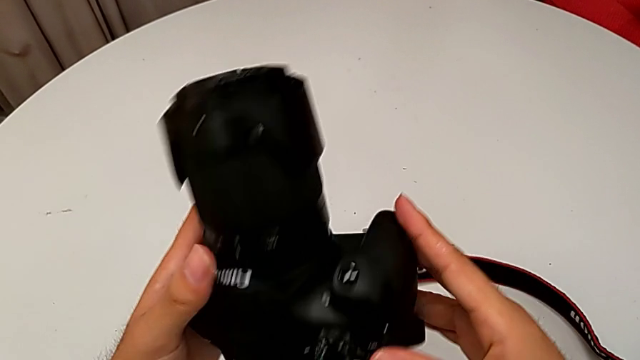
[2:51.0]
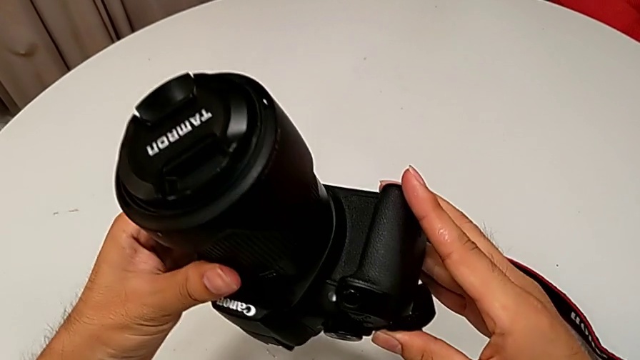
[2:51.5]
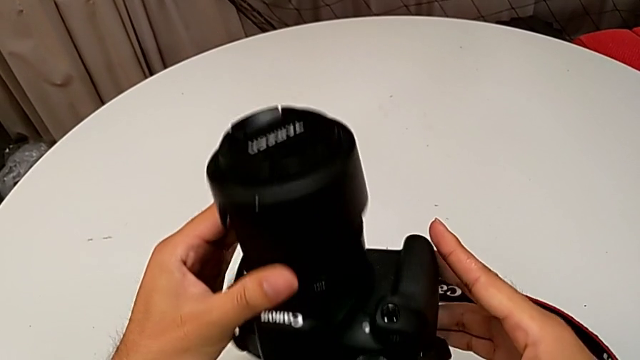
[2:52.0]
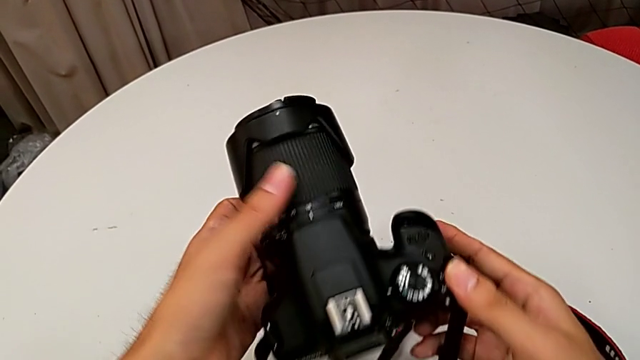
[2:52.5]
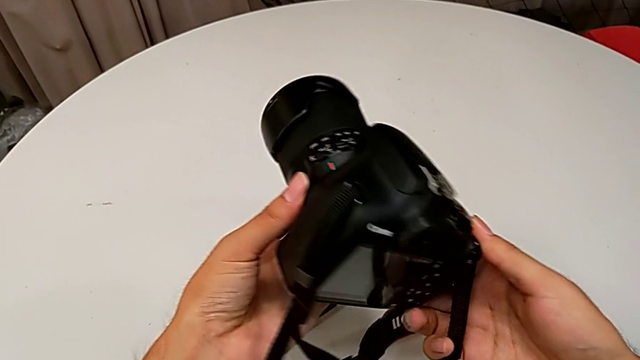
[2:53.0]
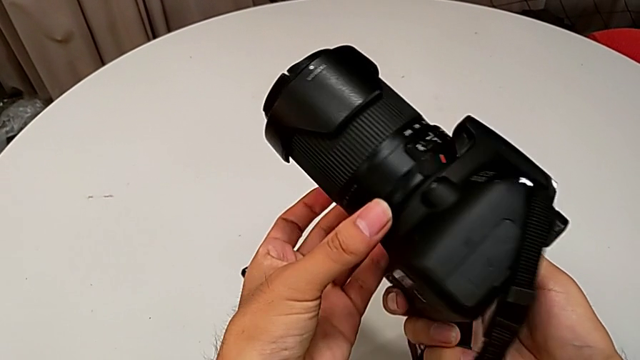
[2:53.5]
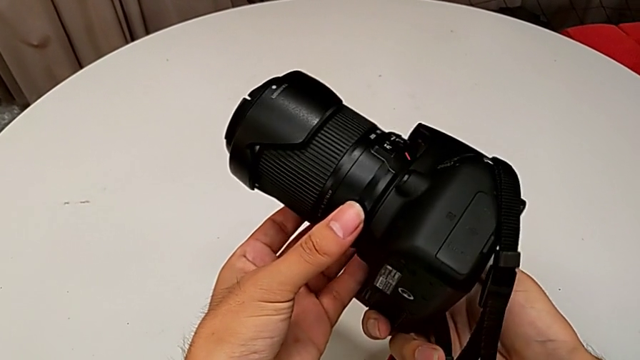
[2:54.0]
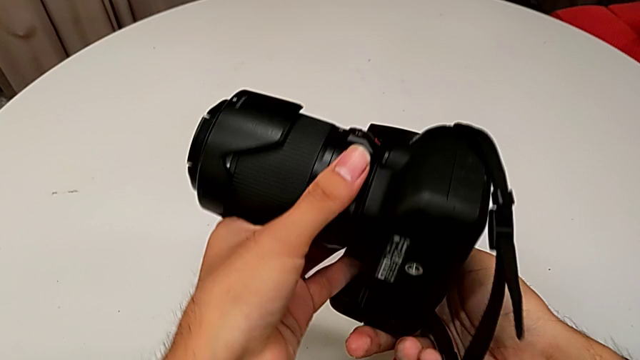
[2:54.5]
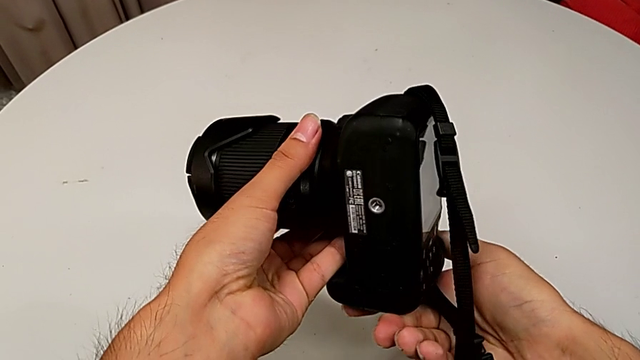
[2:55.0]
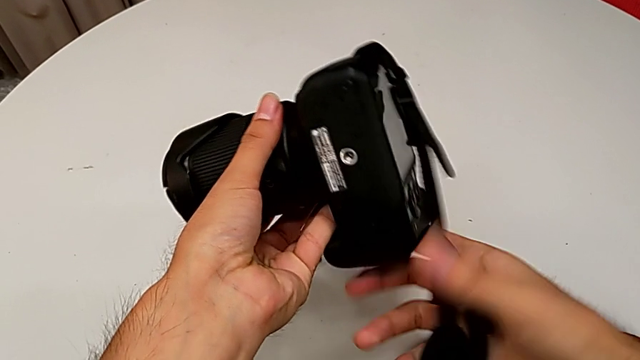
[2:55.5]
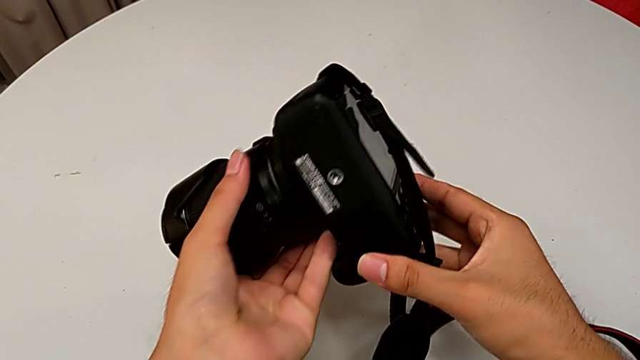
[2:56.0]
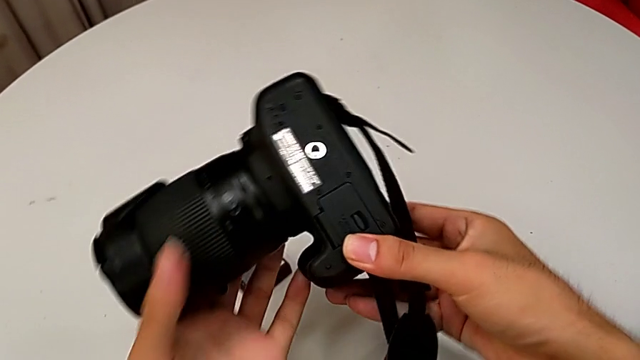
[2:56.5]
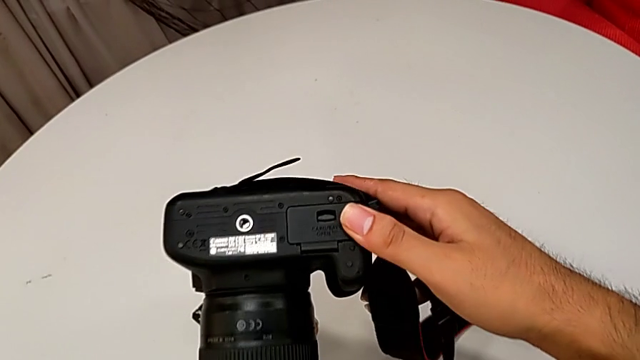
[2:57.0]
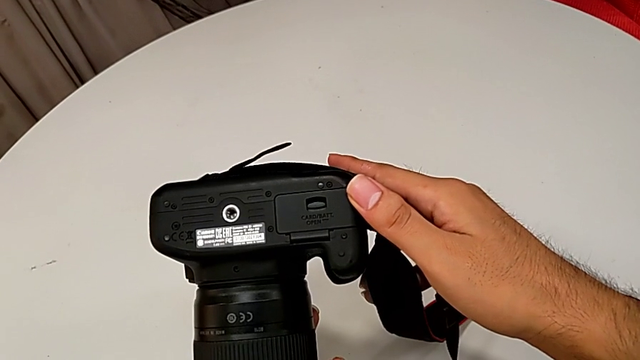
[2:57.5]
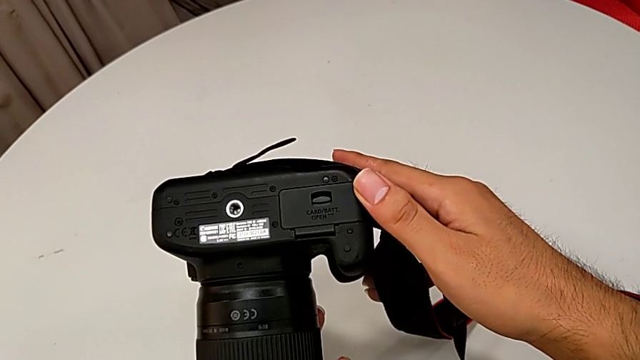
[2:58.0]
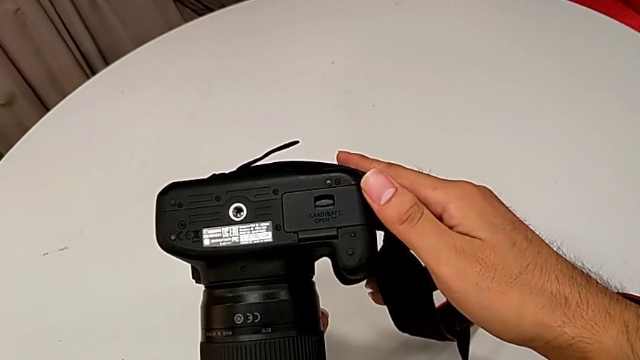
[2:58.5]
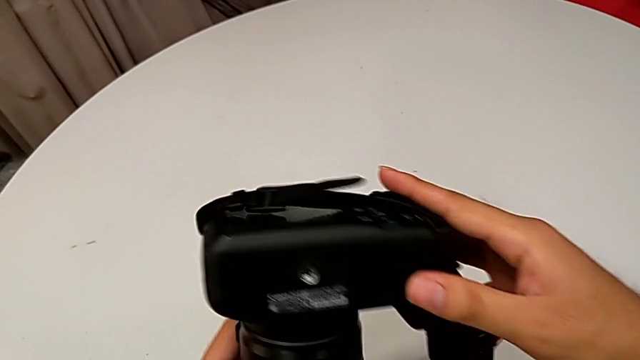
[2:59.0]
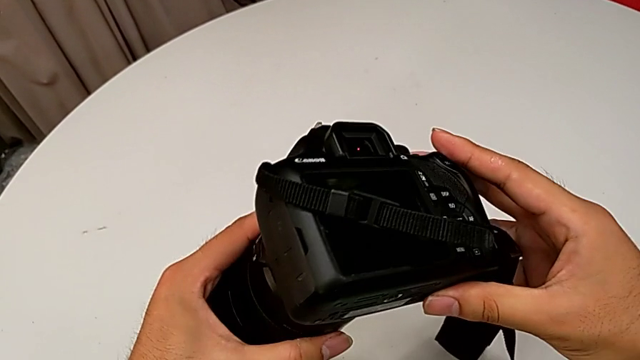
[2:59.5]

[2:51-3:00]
The camera wearer is removing the old battery from the DSLR. They rotate the DSLR and inspect the button.

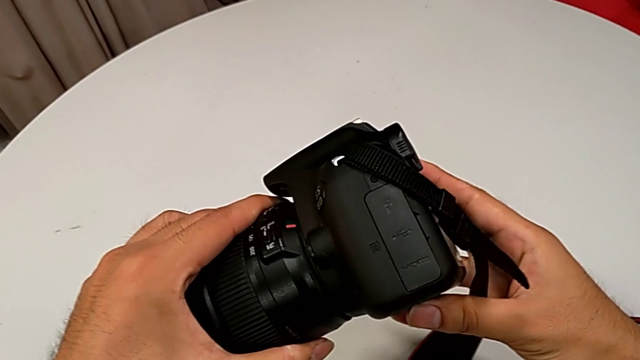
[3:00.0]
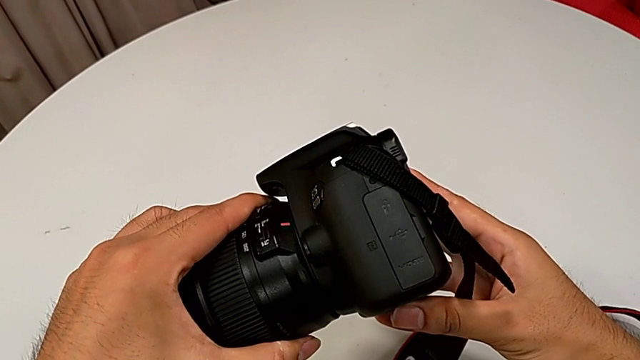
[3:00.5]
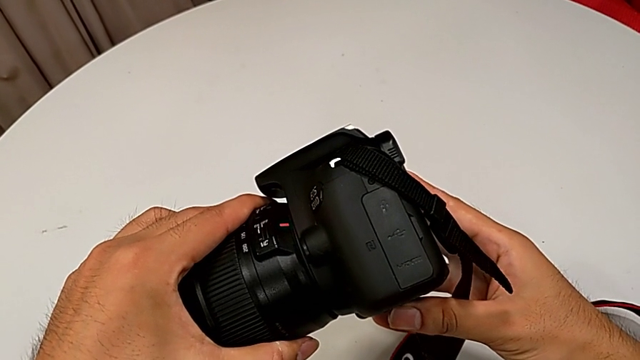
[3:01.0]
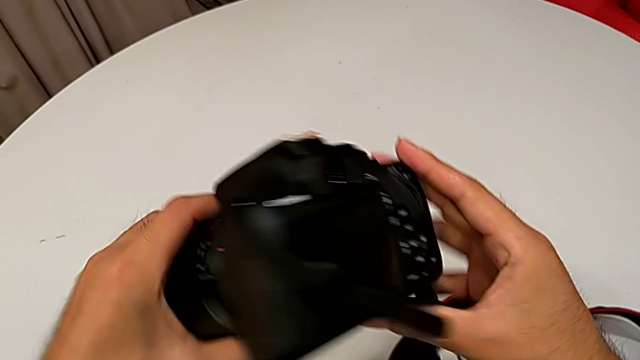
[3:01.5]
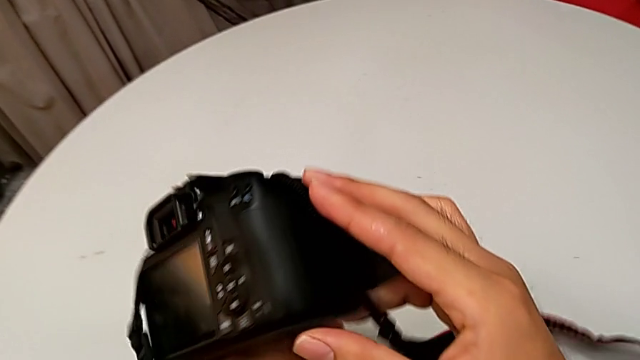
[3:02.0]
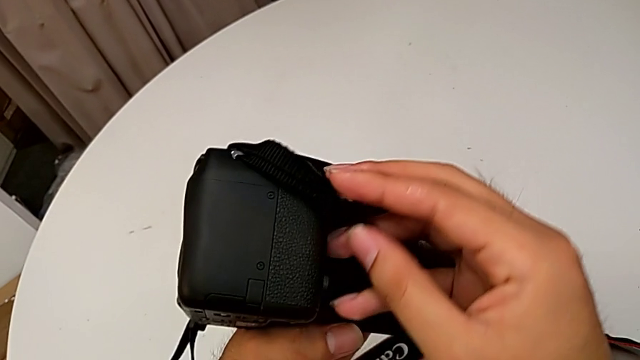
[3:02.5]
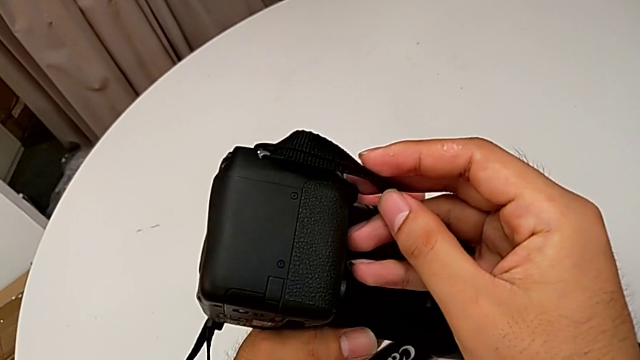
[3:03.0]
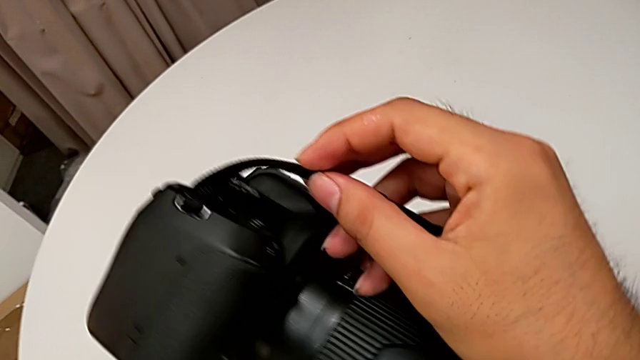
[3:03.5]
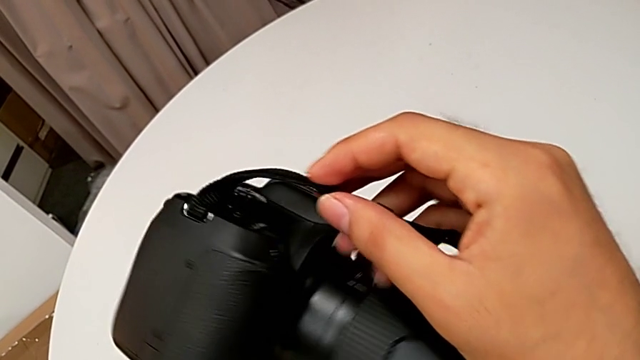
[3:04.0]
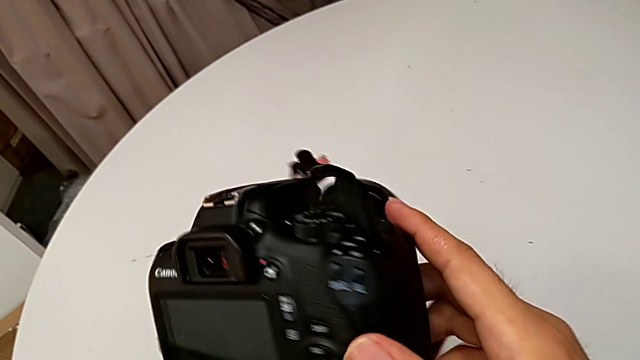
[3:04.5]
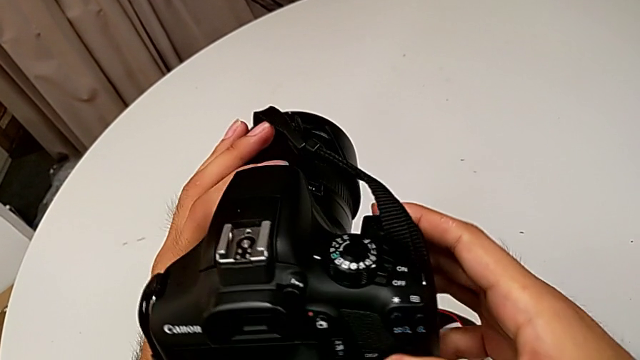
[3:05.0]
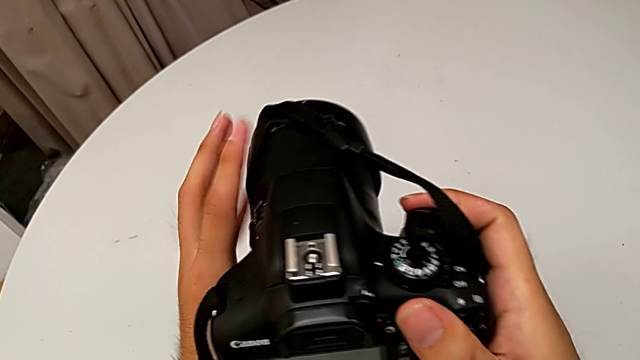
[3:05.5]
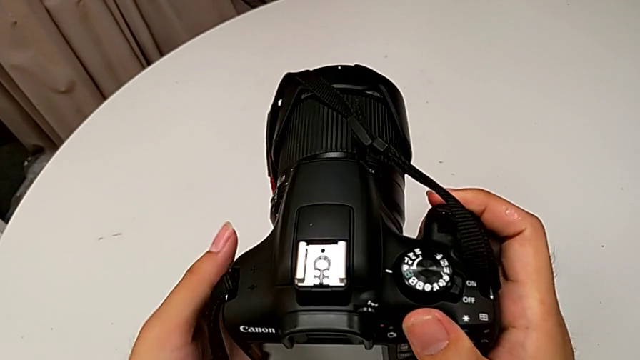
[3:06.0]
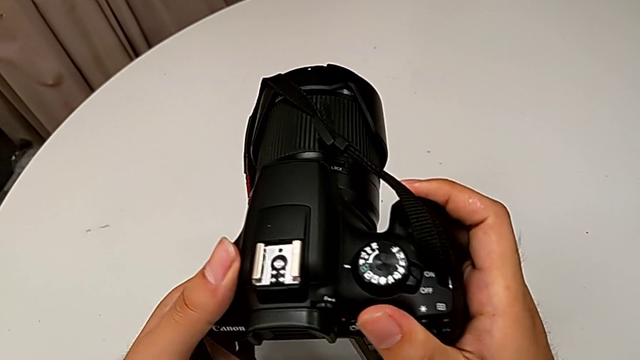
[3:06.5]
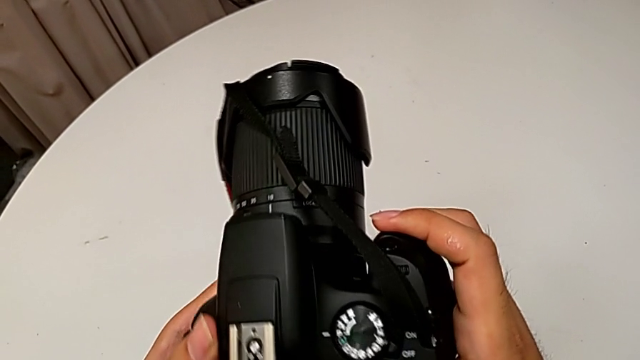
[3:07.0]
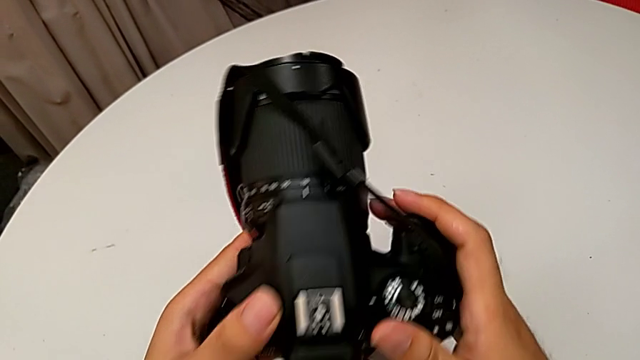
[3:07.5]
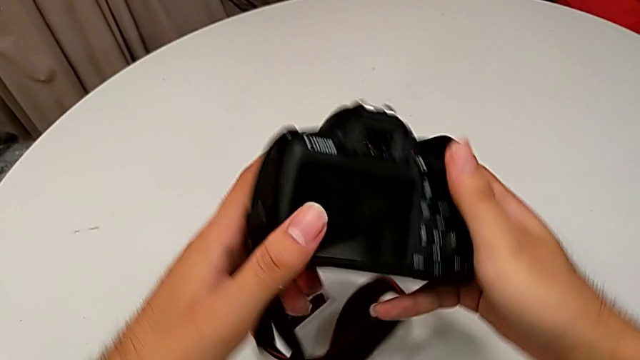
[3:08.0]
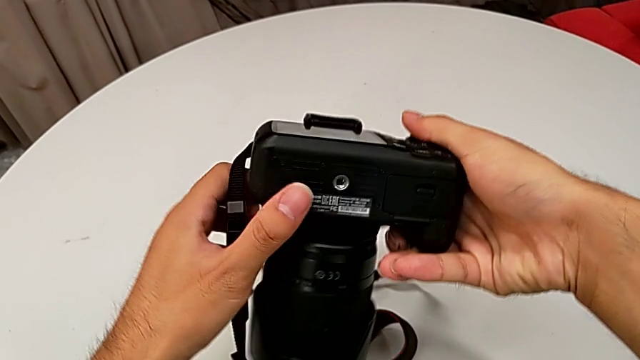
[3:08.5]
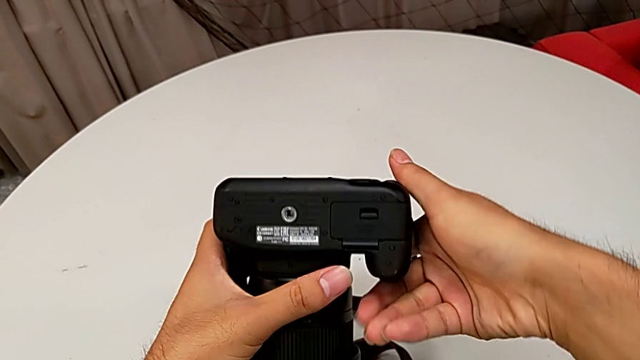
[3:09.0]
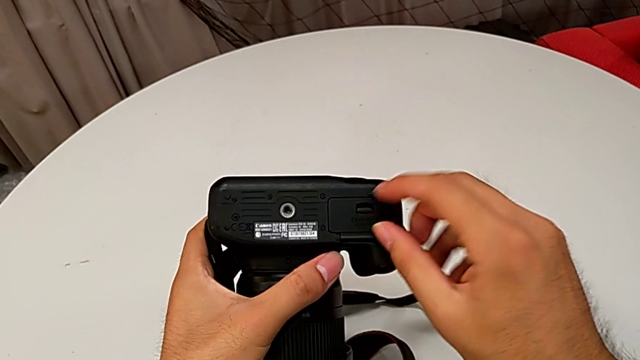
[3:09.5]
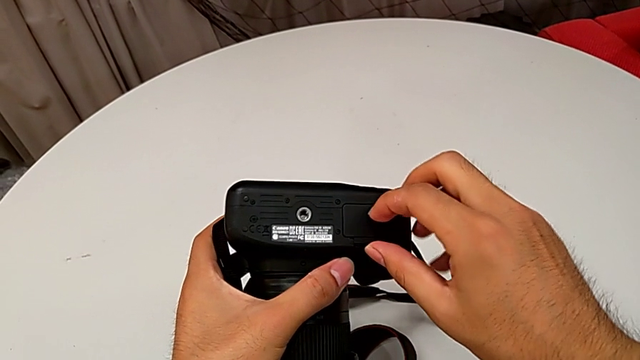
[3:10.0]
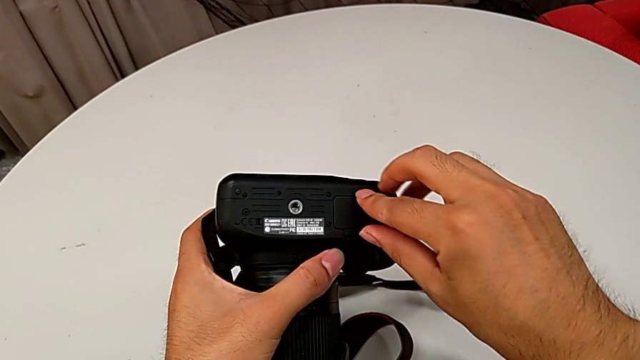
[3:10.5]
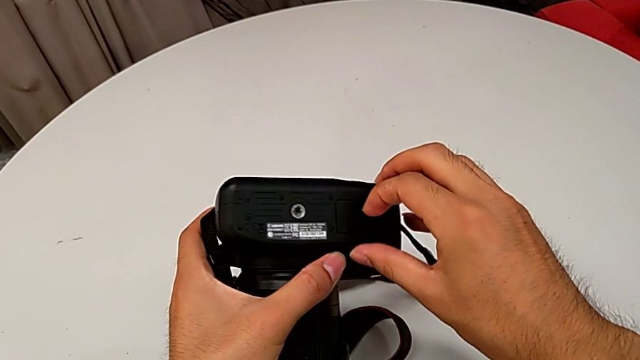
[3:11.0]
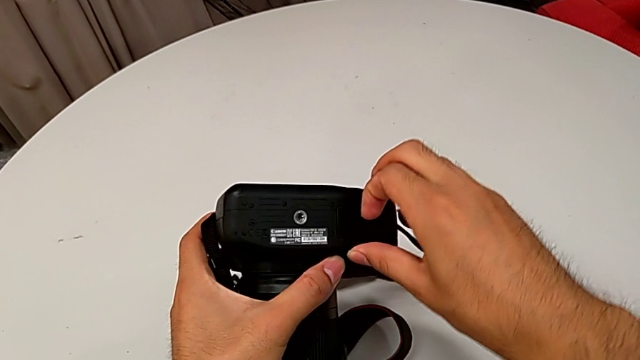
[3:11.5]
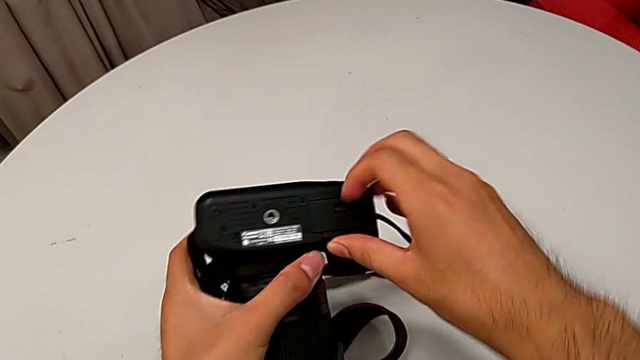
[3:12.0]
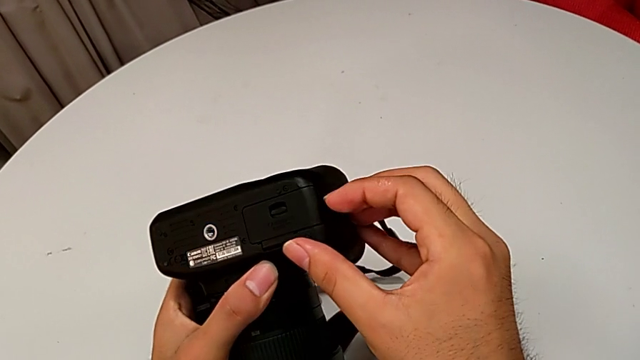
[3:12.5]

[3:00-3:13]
The camera wearer is removing the old battery from the DSLR. They wrongly inspect the middle DSLR, unable to find the wrong place, rotate the DSLR, grab the battery door and wrongly open it, unable to open the battery door.
